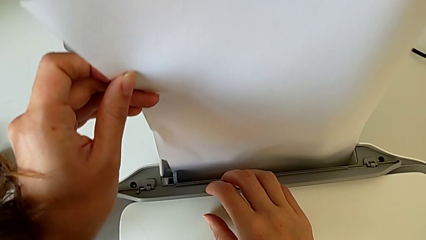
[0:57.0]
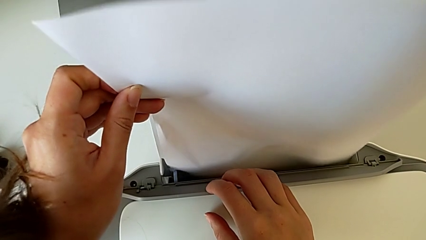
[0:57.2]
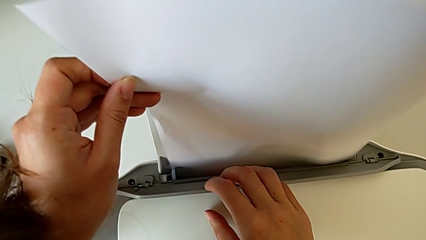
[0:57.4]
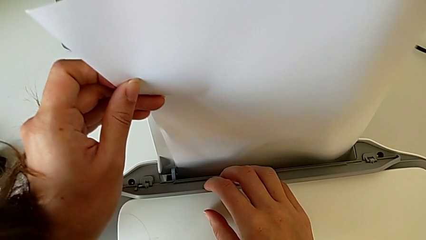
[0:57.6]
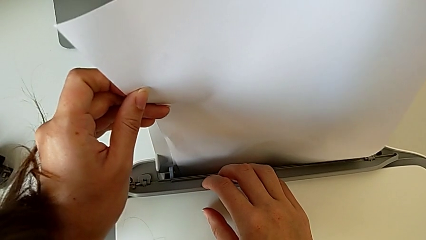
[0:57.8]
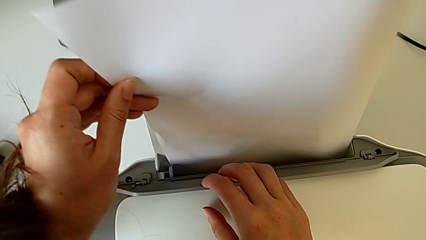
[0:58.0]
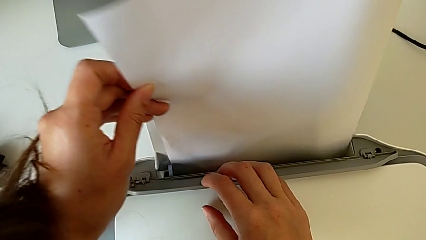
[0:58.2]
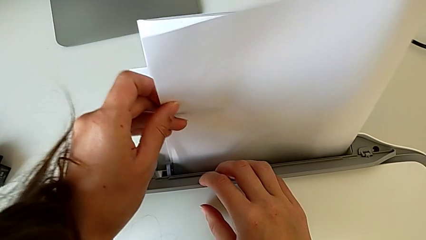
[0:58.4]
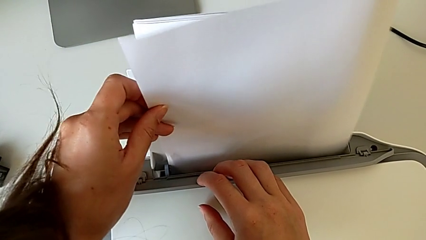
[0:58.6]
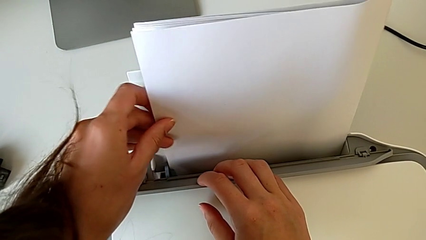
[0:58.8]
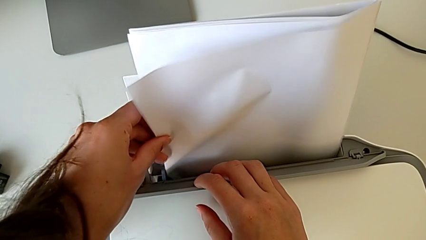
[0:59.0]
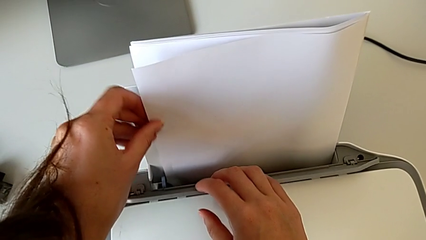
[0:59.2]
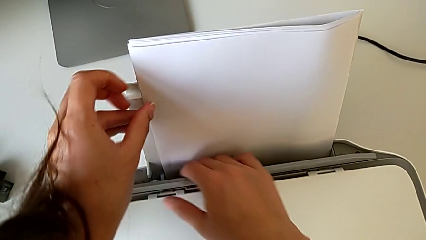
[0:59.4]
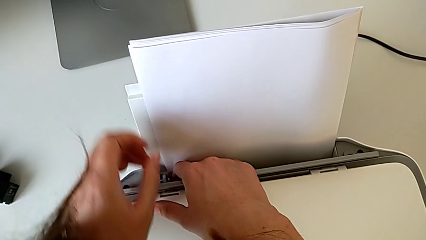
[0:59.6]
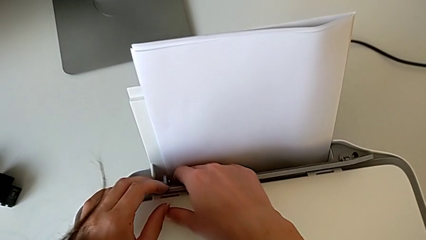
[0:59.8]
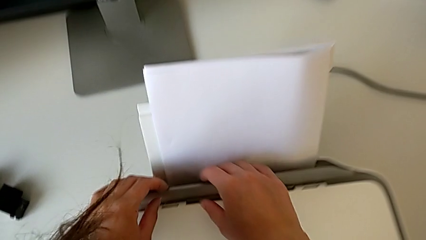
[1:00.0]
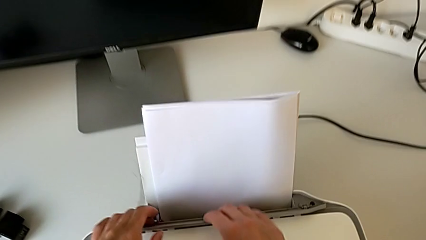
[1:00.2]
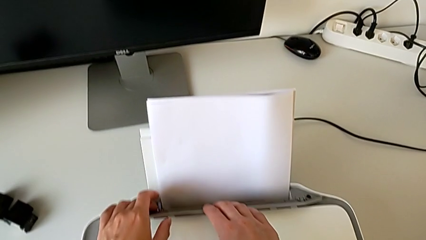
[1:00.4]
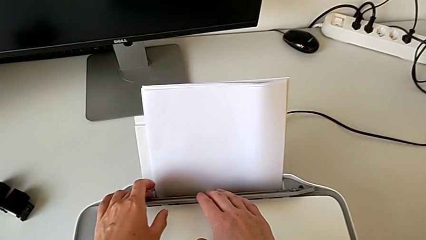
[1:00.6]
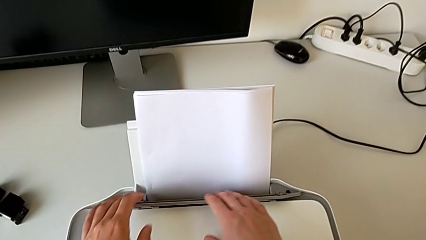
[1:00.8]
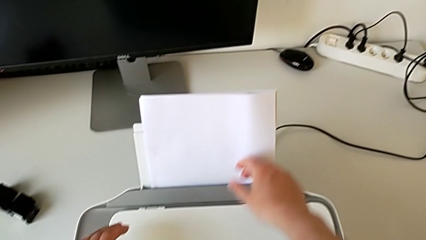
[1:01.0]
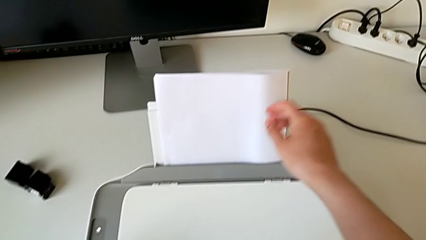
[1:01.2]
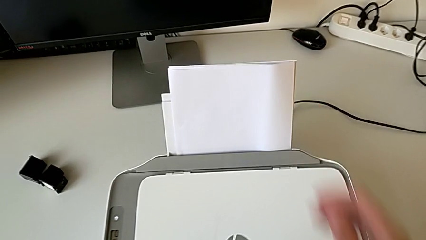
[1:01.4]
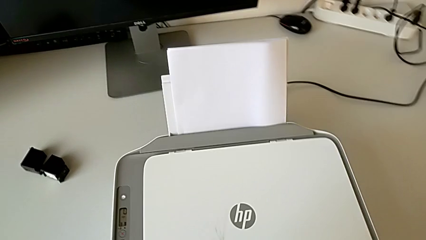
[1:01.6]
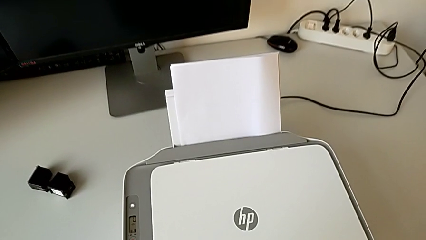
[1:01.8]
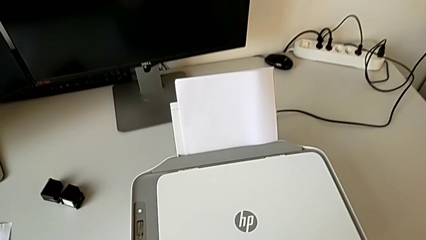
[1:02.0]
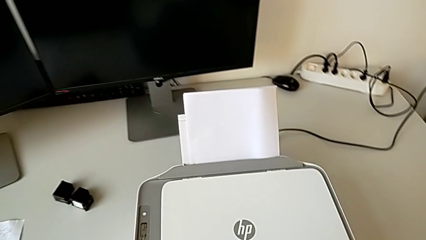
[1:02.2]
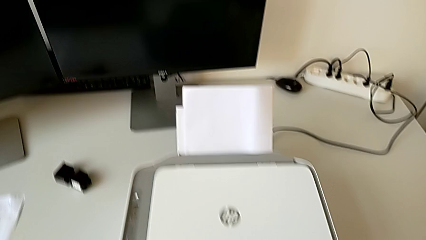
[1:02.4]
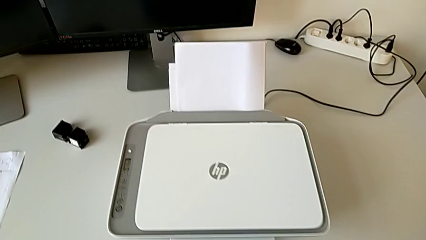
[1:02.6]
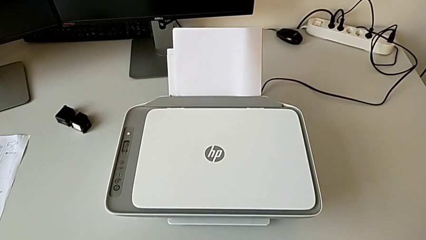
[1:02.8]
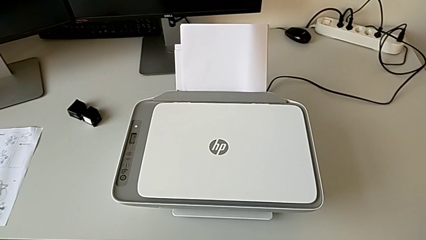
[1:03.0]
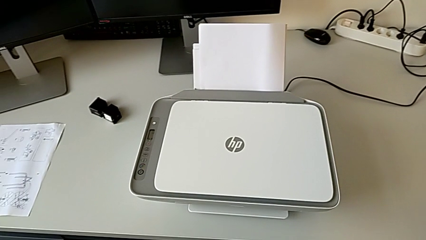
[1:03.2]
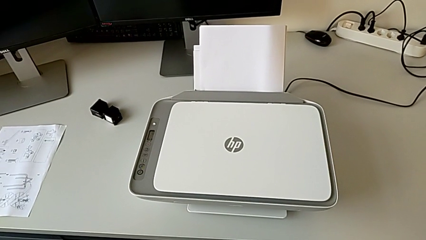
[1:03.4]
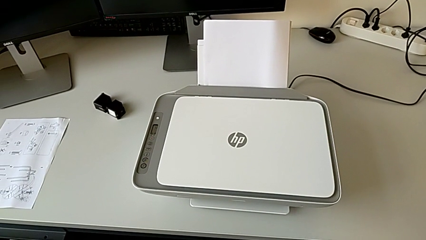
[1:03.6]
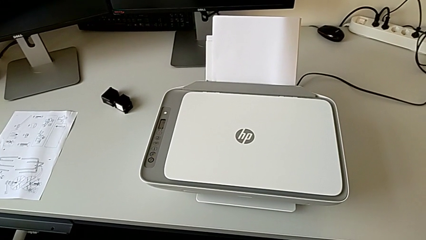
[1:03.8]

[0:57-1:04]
The camera wearer is pulling. They place the paper stack and inspect the paper tray.

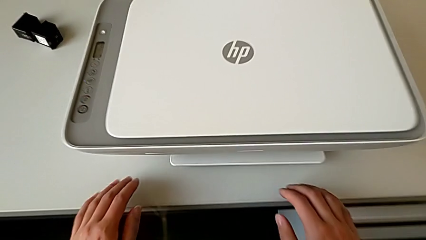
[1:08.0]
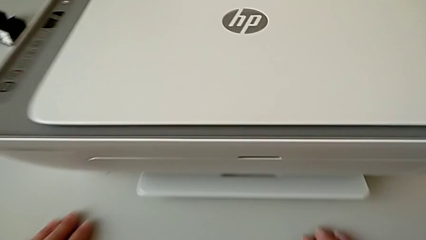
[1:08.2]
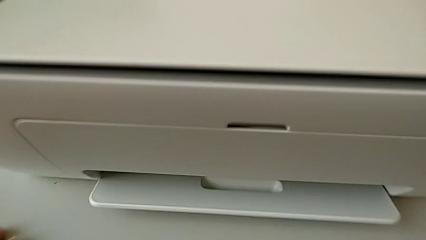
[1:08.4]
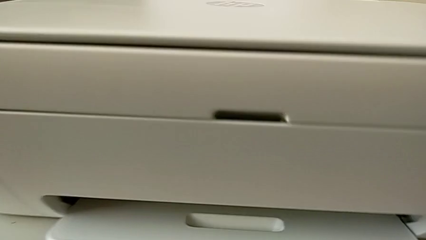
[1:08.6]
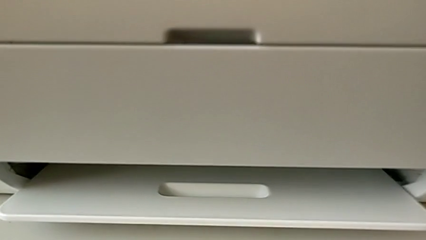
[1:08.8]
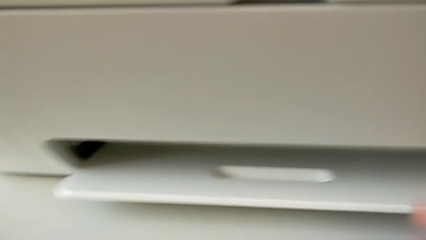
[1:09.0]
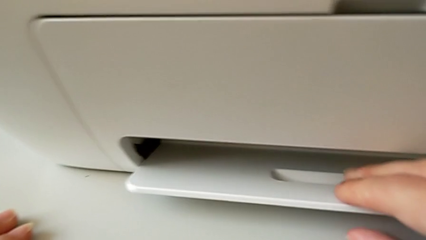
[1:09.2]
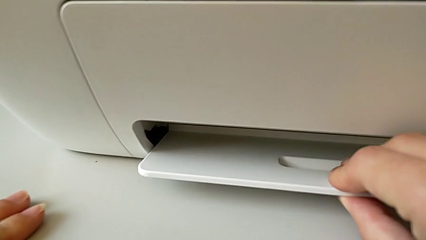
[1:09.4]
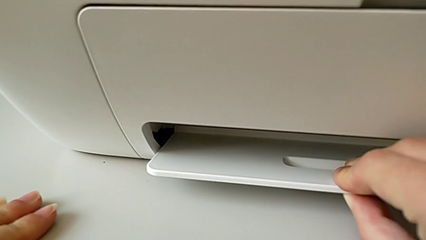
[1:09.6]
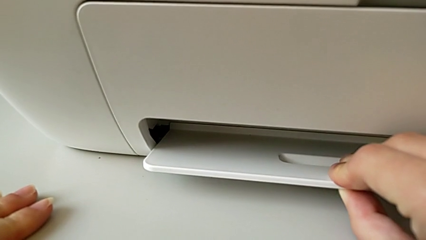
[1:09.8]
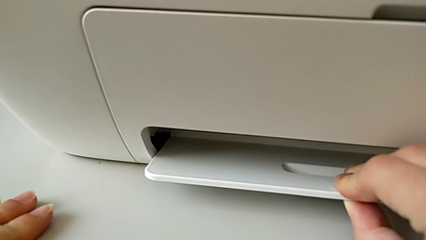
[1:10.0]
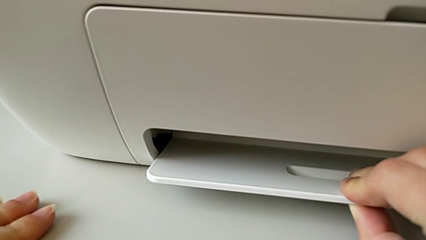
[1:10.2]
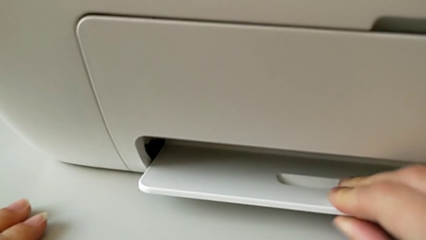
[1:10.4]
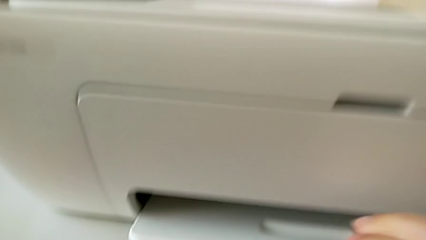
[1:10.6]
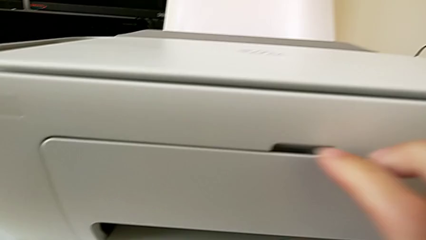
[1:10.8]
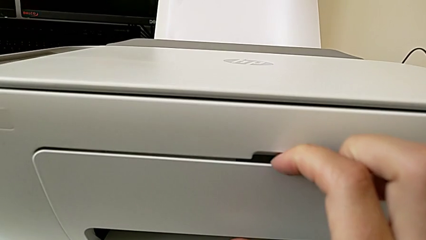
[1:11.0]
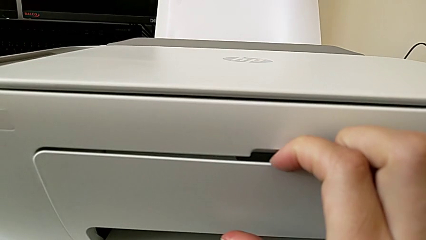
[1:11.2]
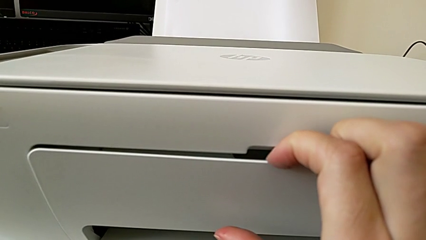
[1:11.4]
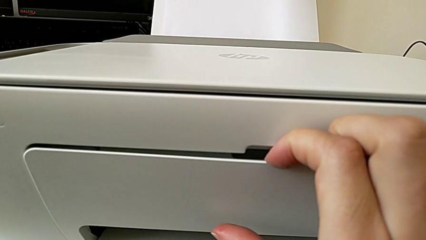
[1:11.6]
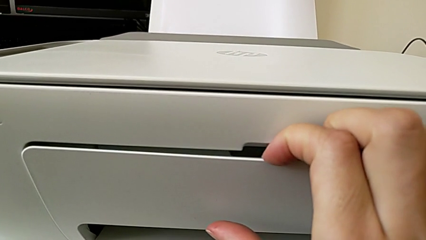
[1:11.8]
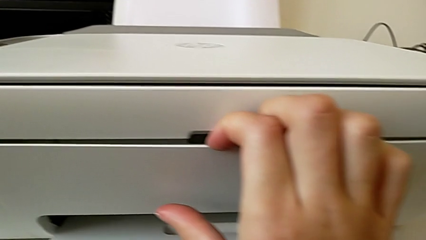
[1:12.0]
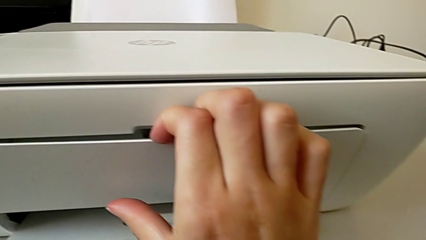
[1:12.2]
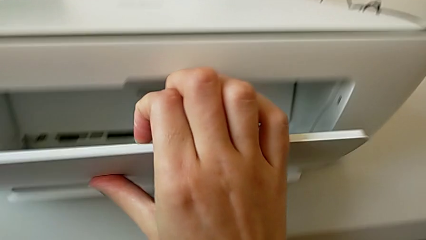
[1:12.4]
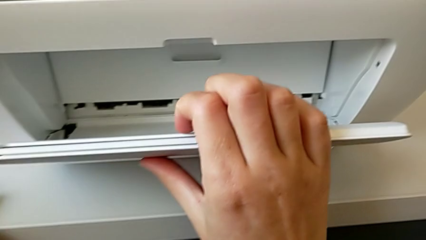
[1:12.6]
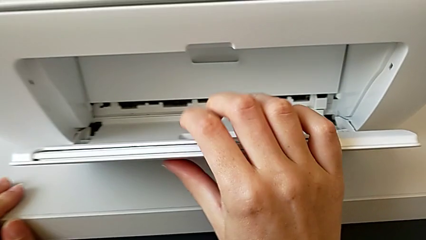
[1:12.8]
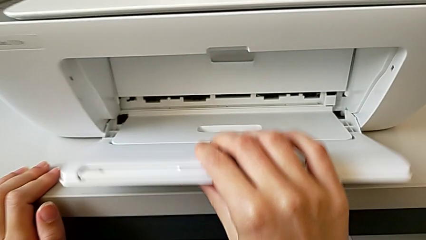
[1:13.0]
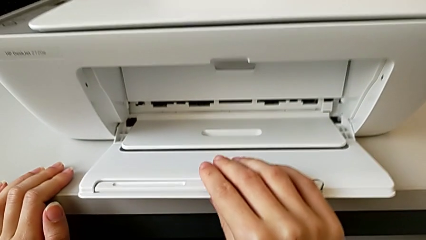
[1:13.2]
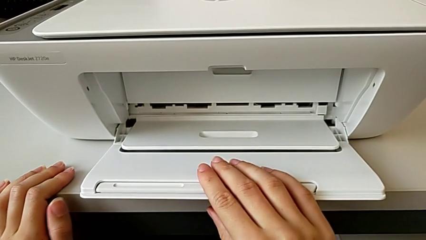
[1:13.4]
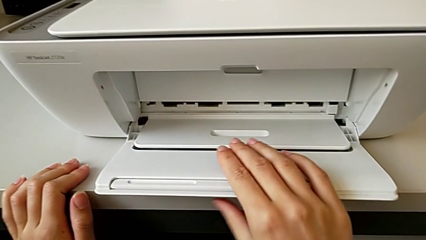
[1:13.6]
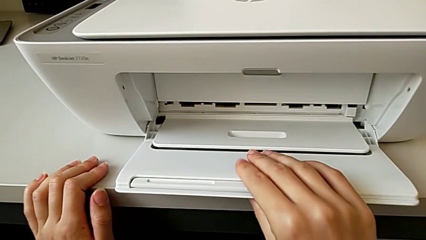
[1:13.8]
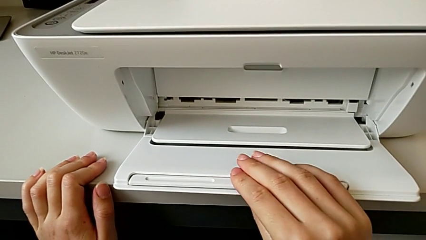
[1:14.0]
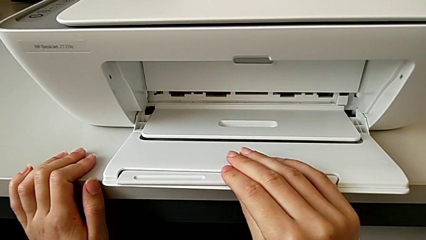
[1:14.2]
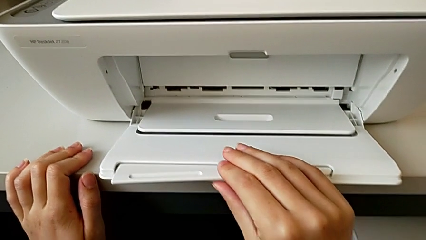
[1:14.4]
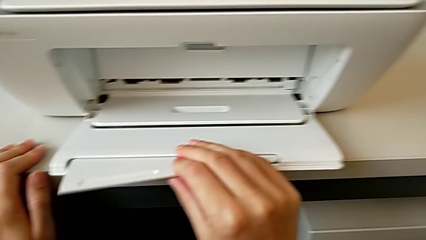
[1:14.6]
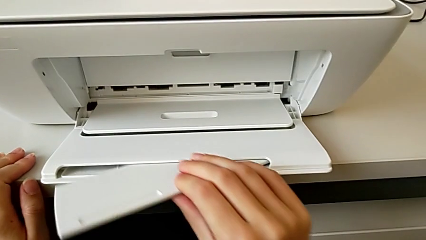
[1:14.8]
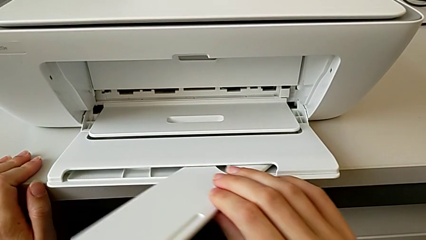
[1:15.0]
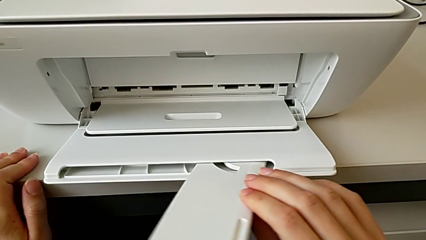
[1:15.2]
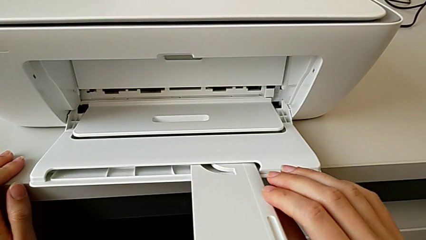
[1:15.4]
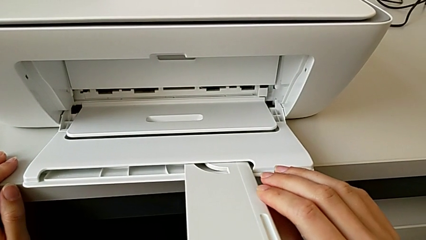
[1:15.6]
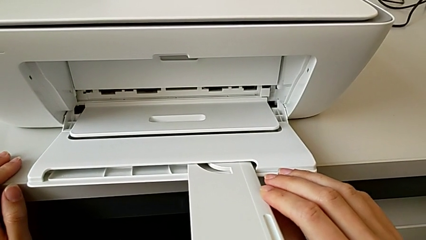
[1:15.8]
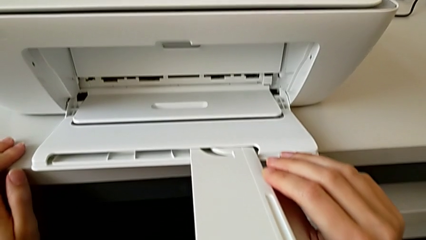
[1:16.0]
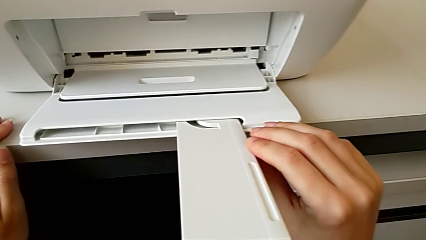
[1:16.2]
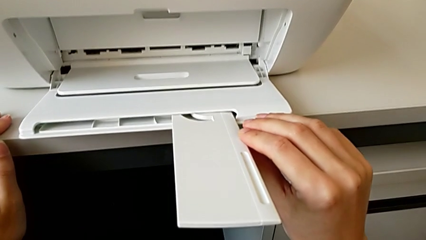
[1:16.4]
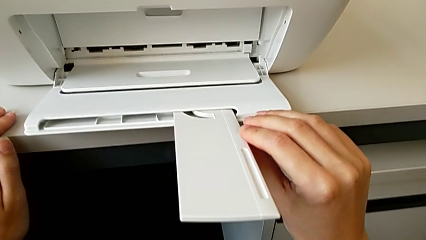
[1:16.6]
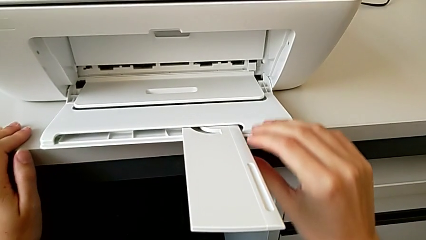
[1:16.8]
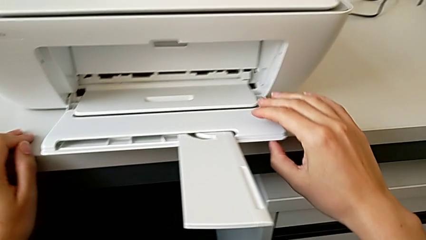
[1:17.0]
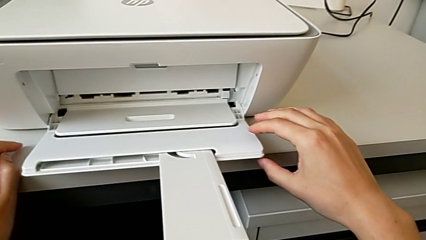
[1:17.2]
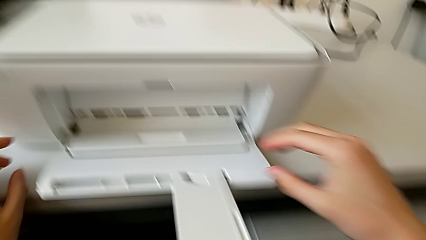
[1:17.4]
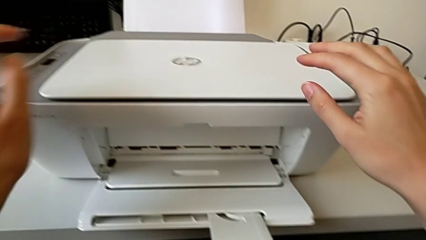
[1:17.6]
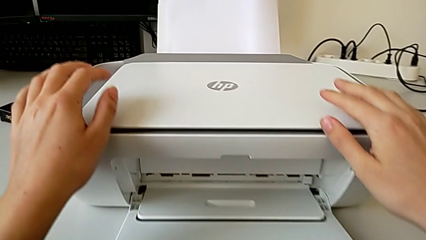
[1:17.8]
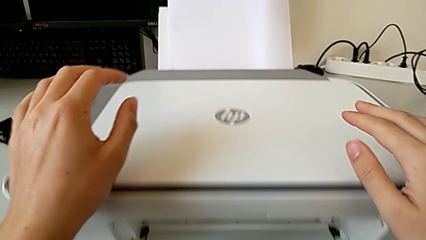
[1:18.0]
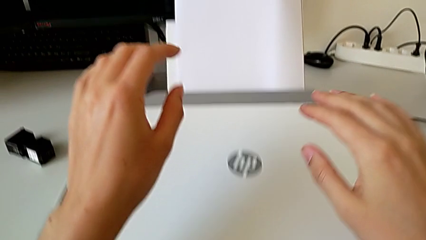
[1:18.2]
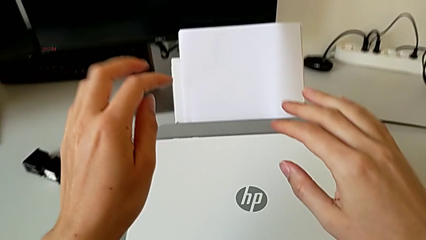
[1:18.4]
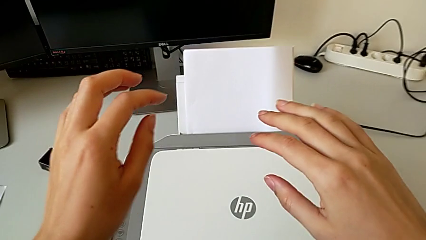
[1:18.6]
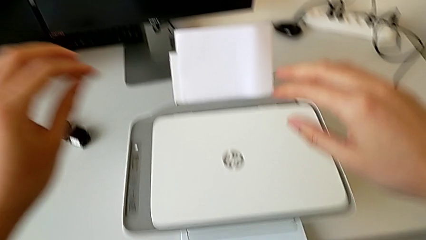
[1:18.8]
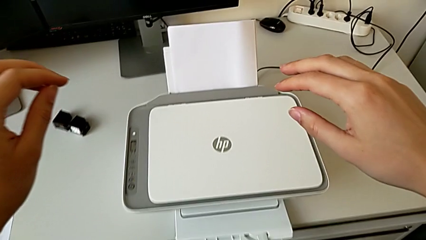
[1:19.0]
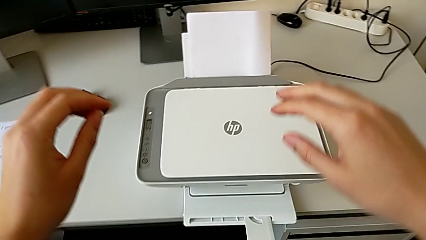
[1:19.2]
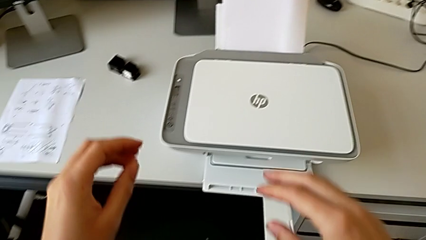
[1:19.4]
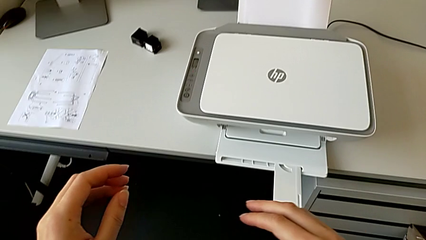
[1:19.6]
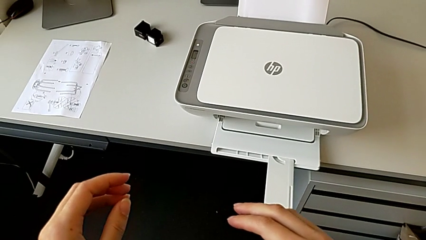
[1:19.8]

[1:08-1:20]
The camera wearer opens the printer. They touch the printer, pull the paper tray, grab it, pull the extending paper tray and grab the printer.
